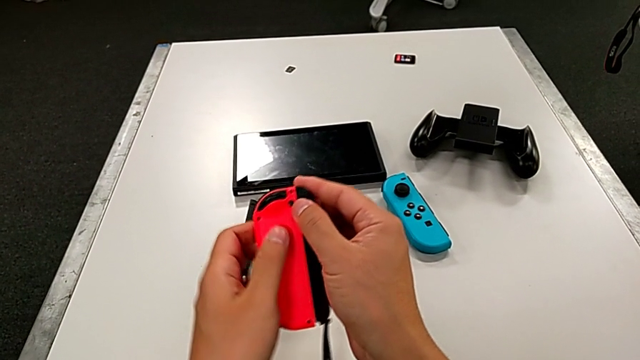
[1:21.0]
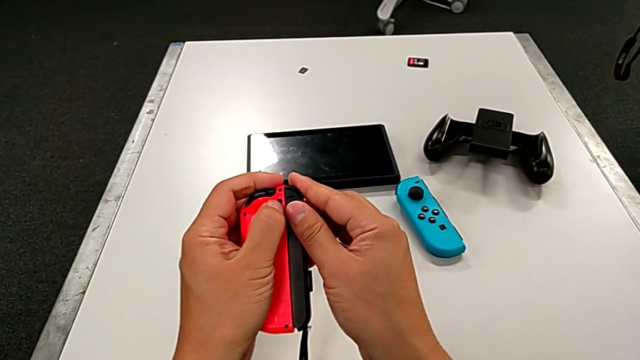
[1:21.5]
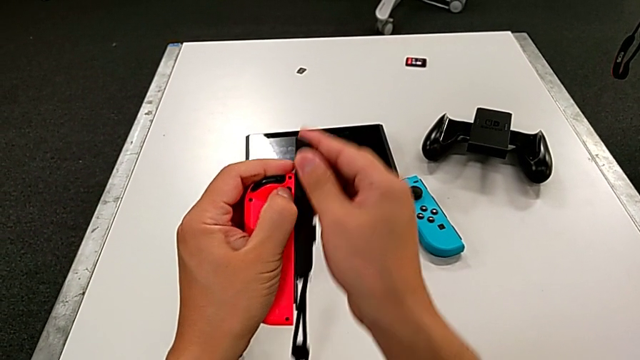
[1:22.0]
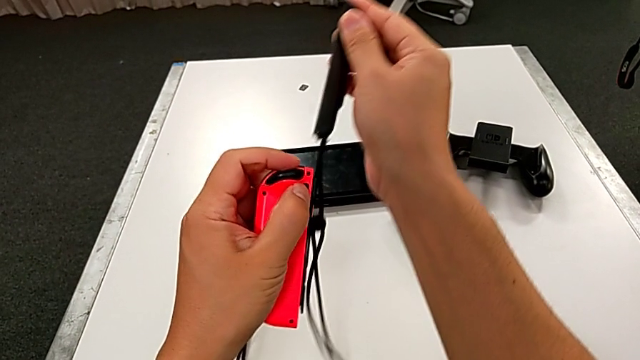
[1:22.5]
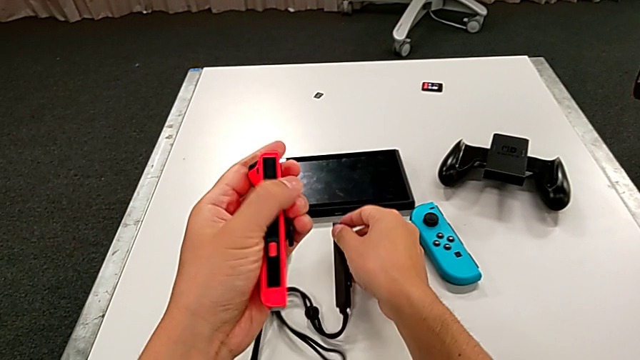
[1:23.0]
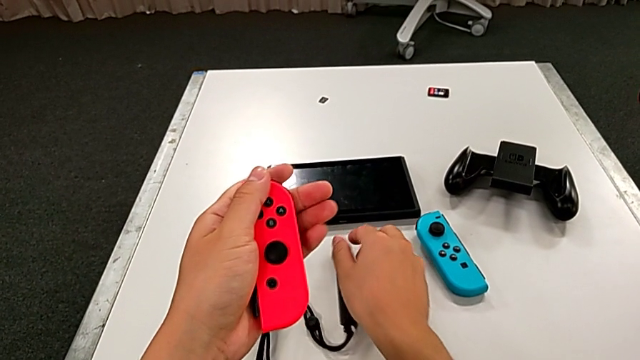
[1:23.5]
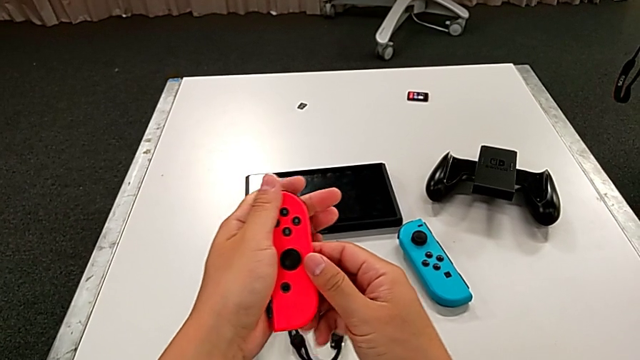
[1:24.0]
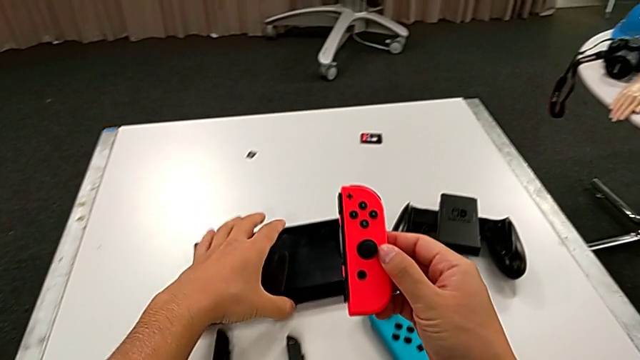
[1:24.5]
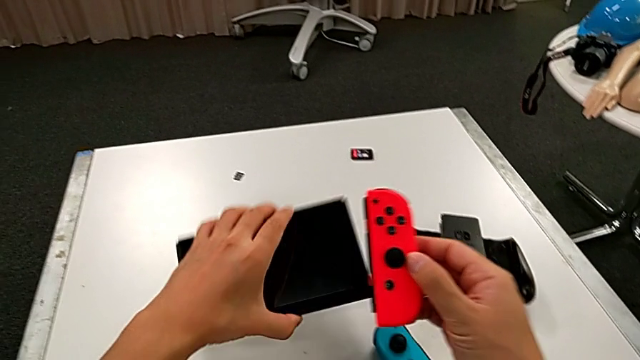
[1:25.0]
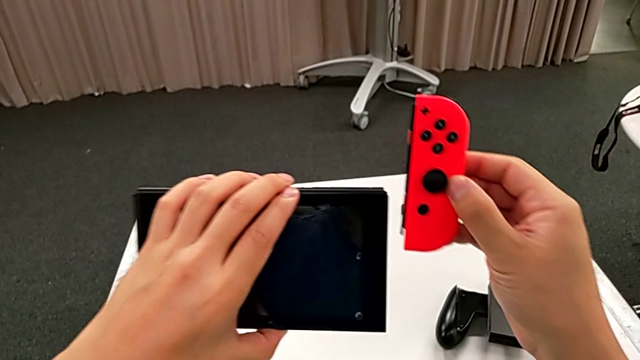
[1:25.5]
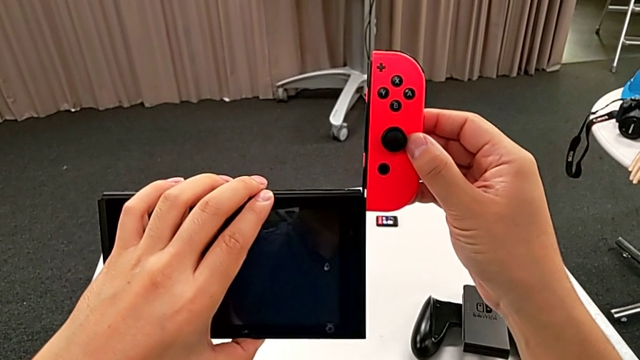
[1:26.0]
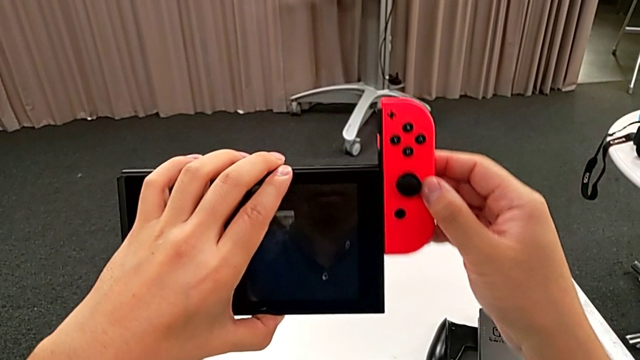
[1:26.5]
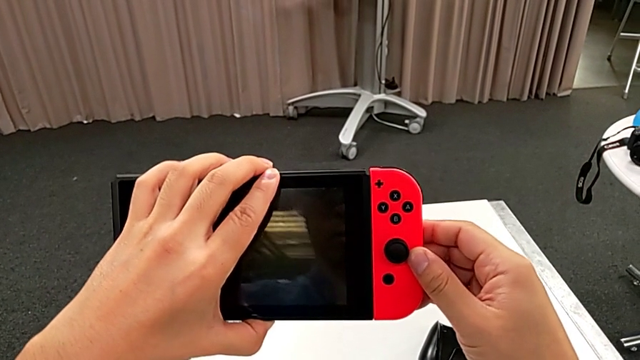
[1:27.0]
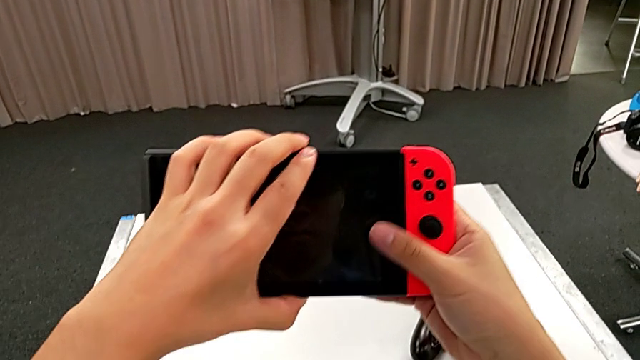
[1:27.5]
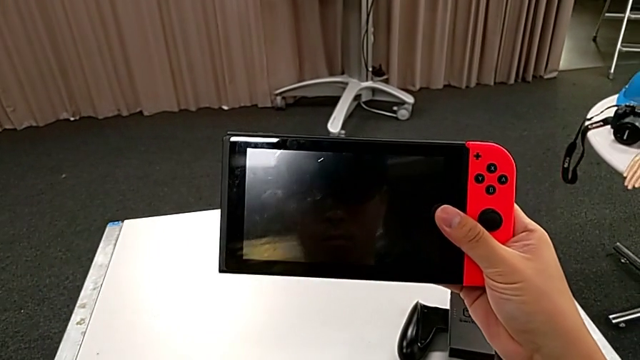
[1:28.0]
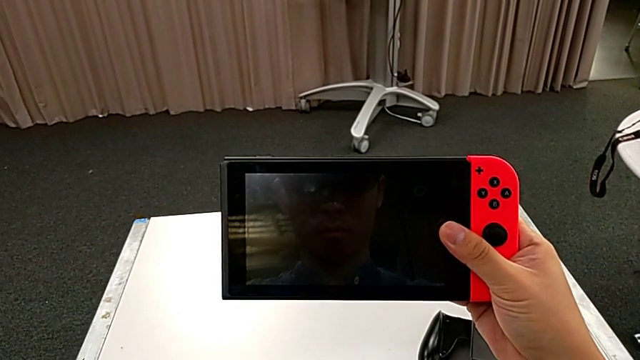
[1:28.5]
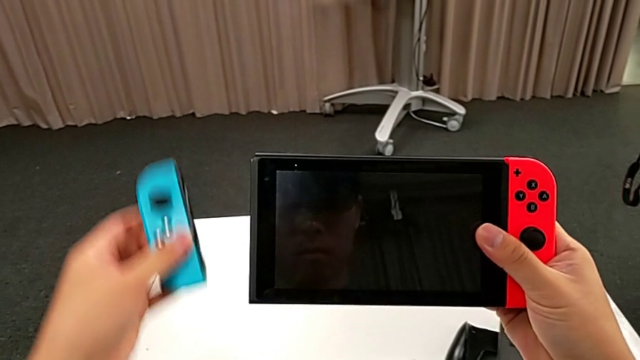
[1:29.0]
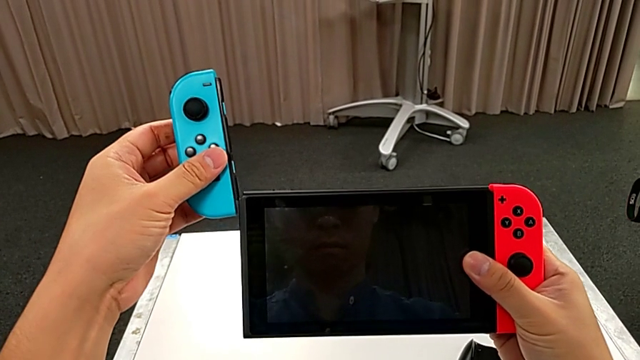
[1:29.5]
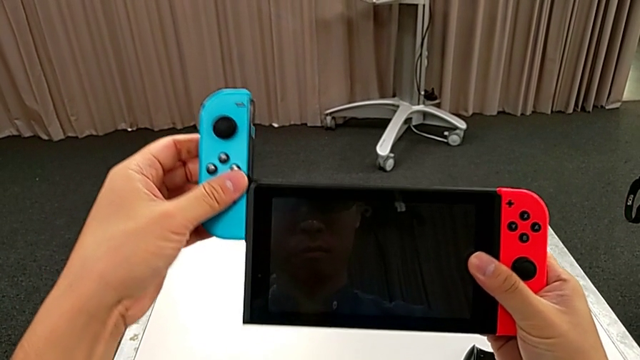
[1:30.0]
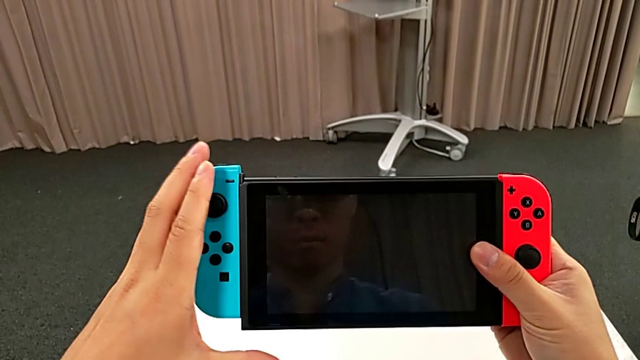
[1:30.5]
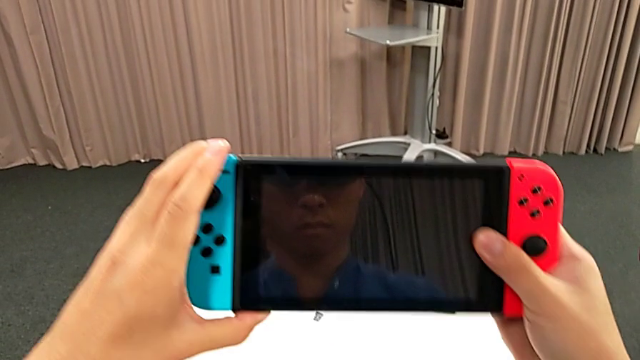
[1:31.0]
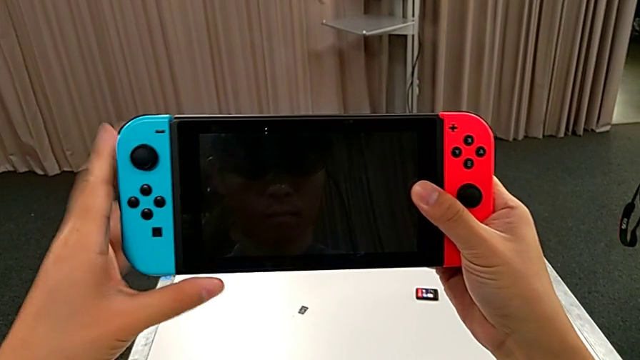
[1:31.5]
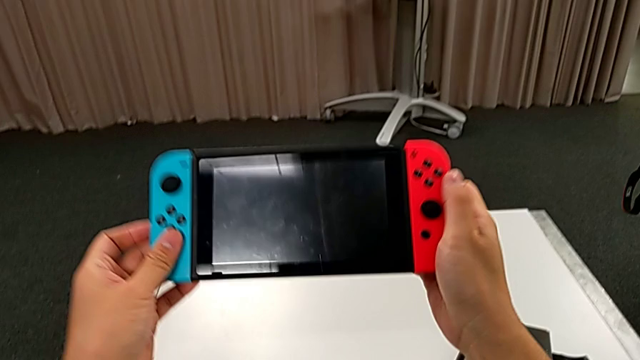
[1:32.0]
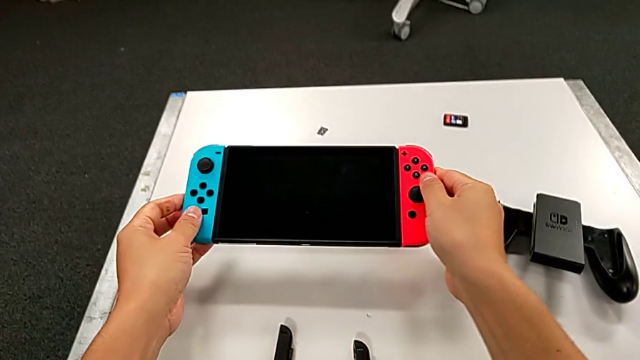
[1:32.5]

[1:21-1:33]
The camera wearer is assembling the Joy-Cons into the Nintendo Switch again. They disassemble the Joy-Con strap, place it, rotate the red Joy-Con controller, grab the Nintendo Switch, align the red Joy-Con controller, assemble it, grab the blue Joy-Con controller, lift it, align it and assemble it.

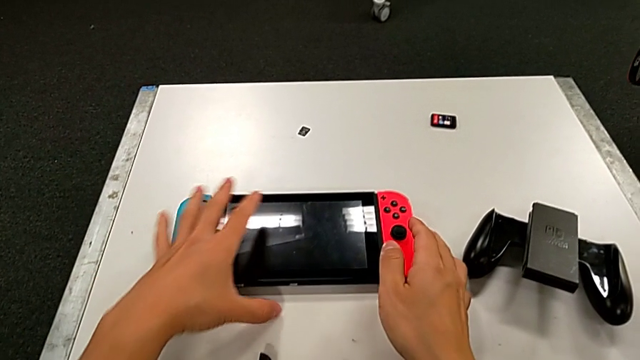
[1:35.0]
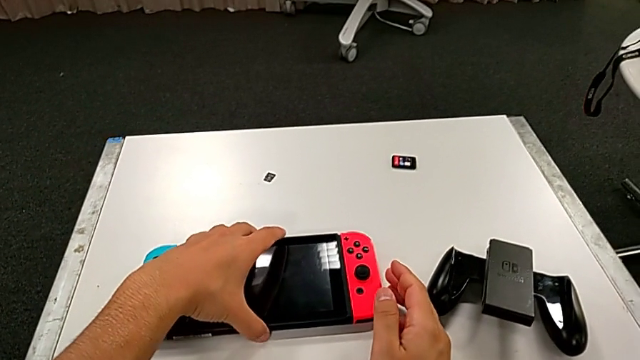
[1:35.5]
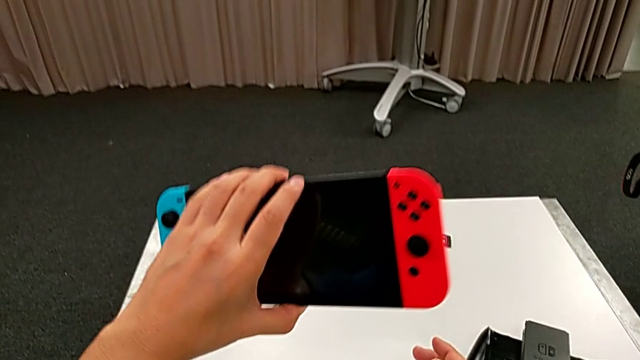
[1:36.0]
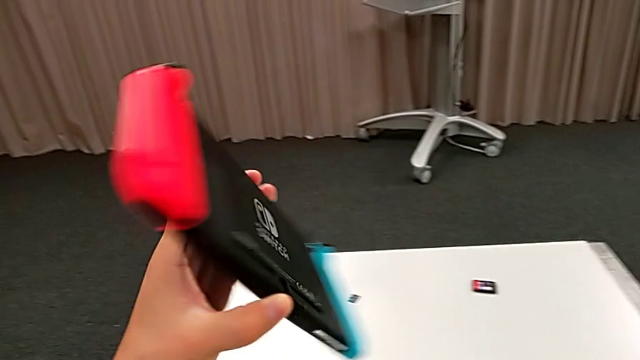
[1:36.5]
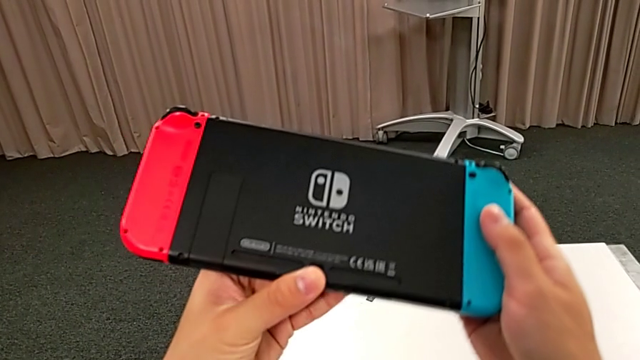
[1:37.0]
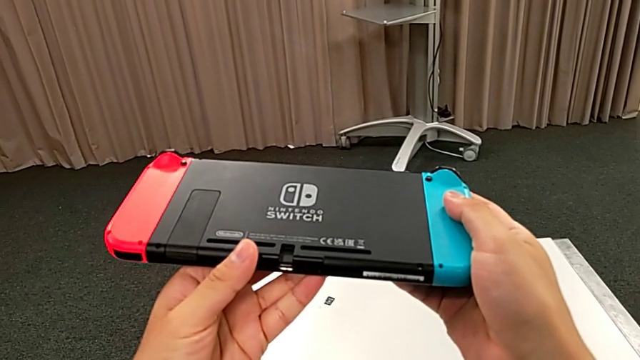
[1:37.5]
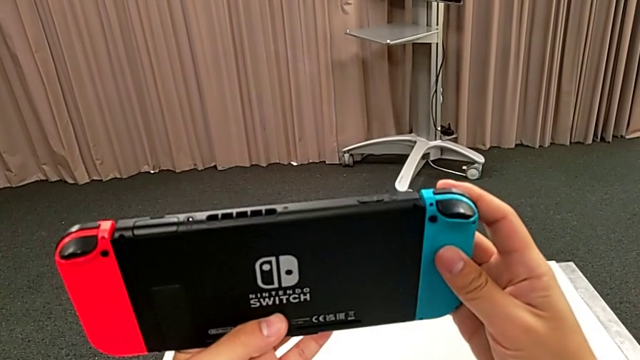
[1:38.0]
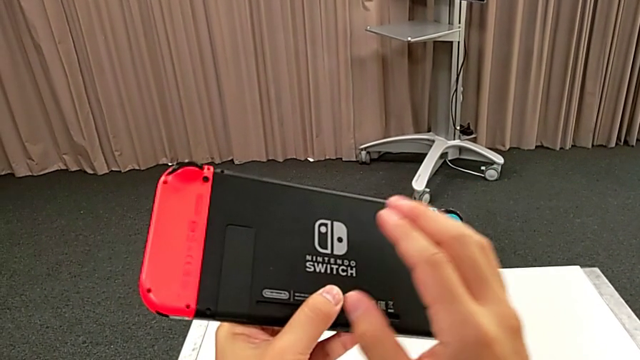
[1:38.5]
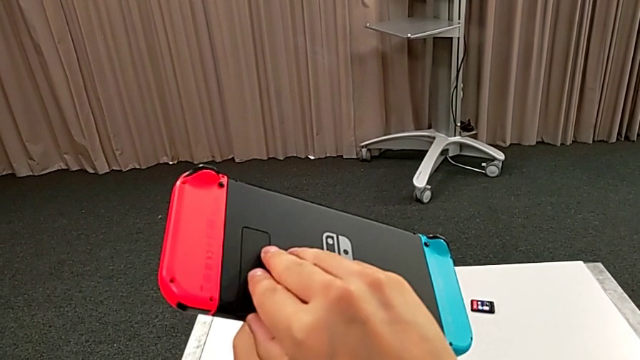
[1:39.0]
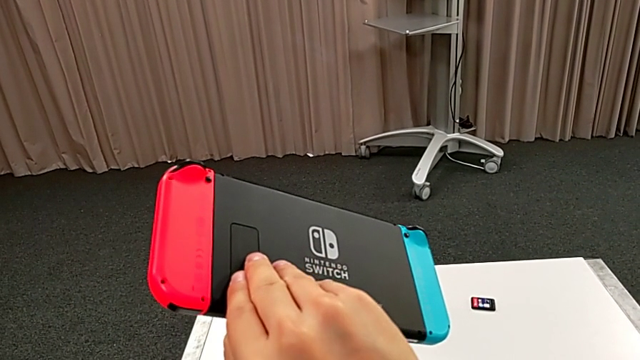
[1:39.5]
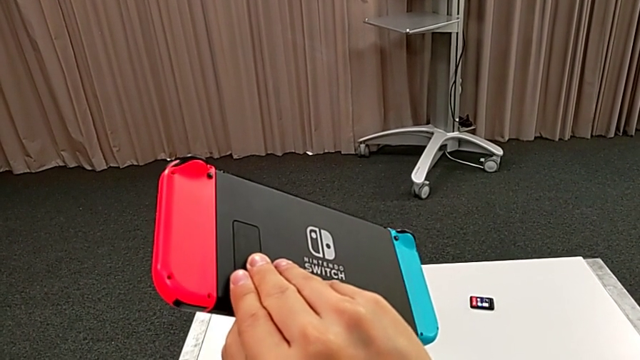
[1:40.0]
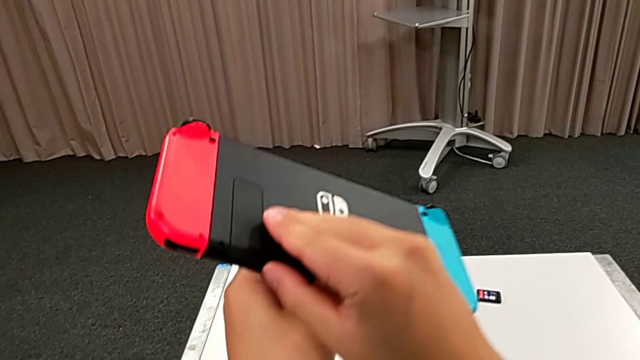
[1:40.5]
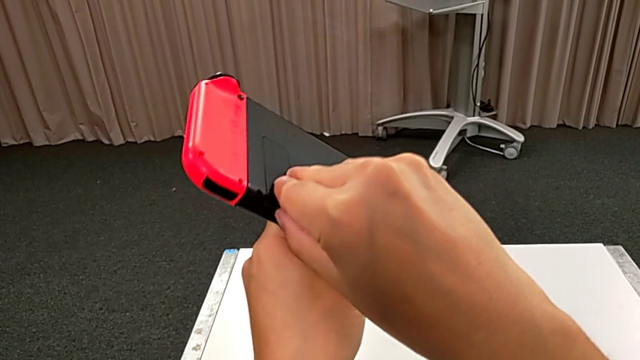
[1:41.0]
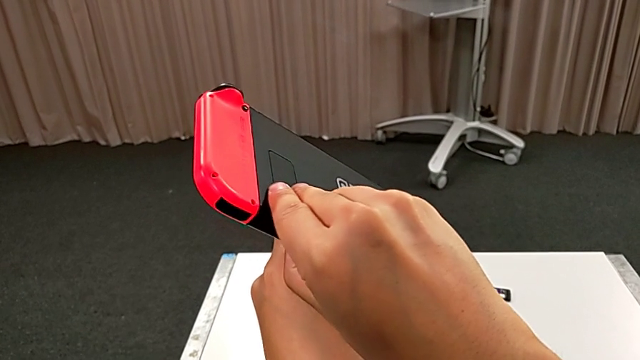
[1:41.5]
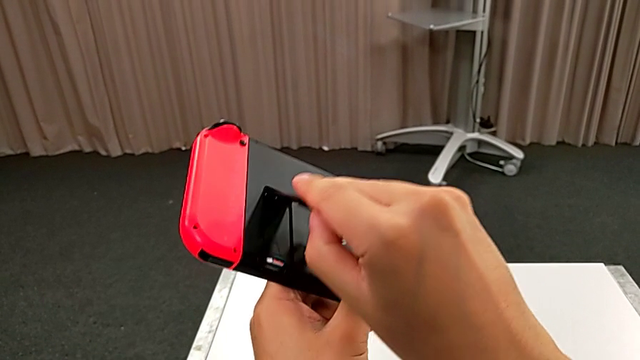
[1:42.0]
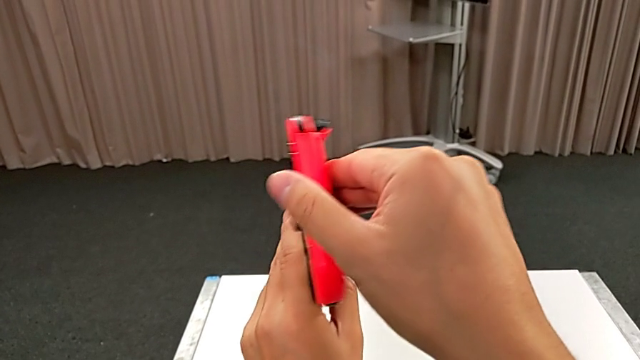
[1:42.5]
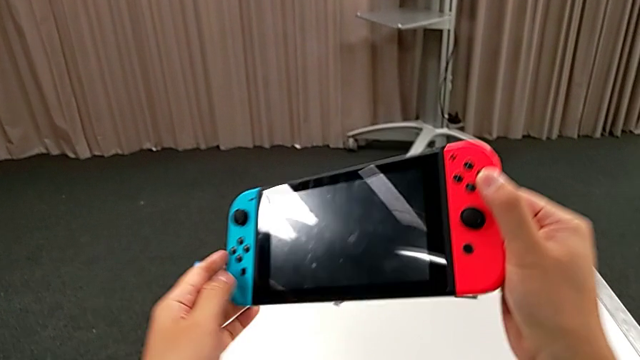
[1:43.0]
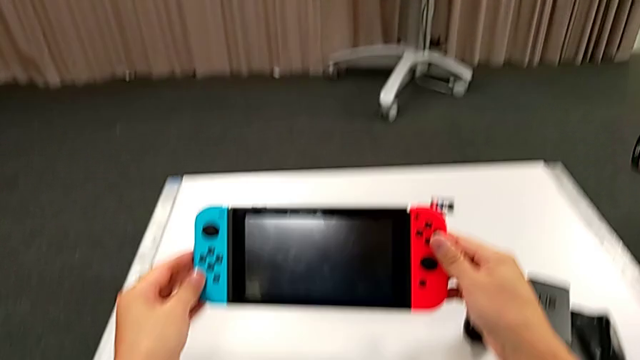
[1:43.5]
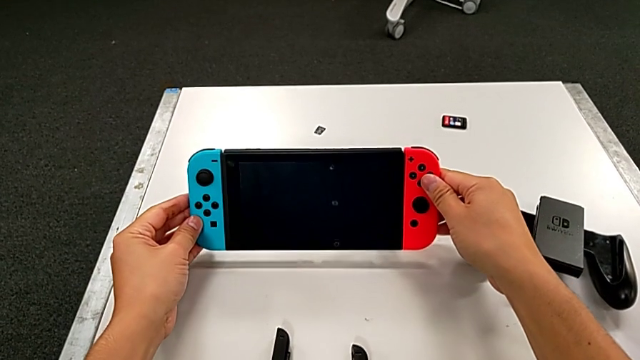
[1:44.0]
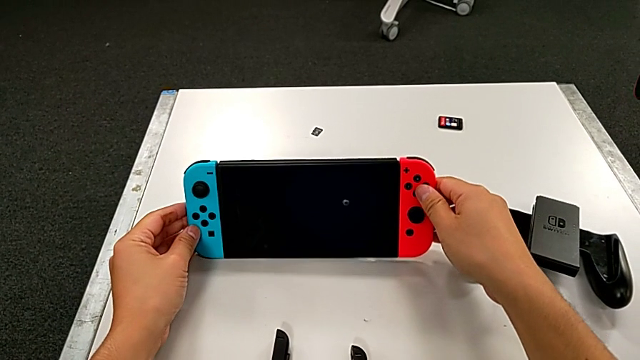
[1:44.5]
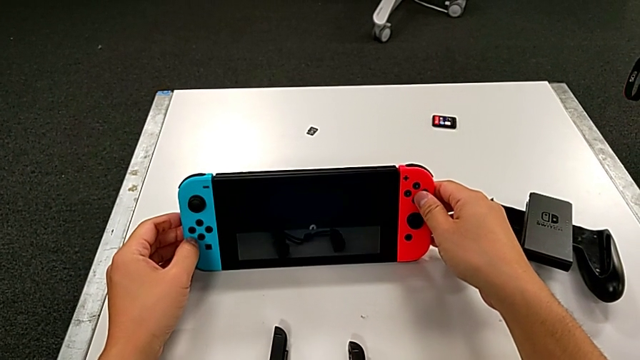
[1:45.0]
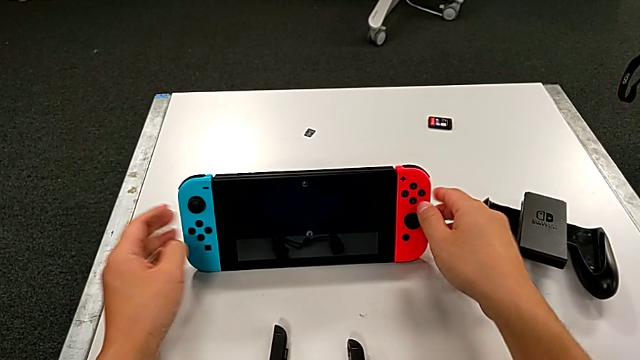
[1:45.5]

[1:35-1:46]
The camera wearer places the Nintendo Switch on the table with the kickstand. They lift the Nintendo Switch, rotate it, inspect it, open the kickstand and place the Nintendo Switch.
